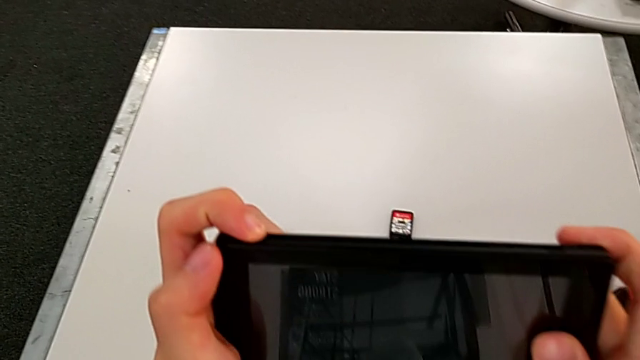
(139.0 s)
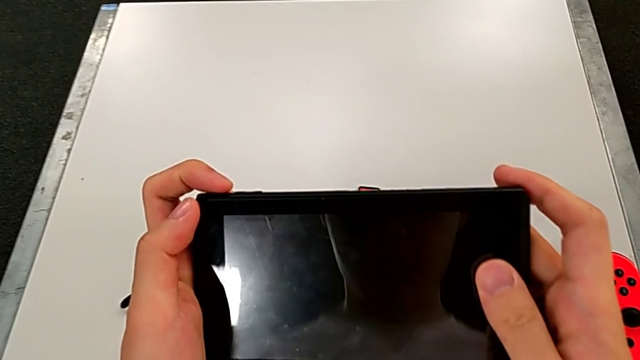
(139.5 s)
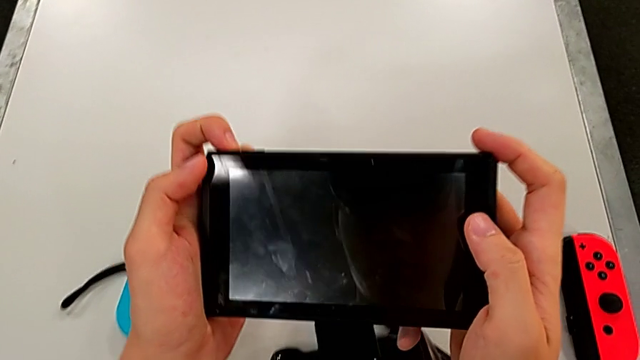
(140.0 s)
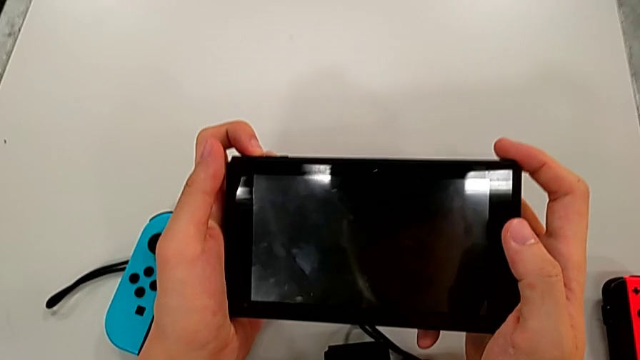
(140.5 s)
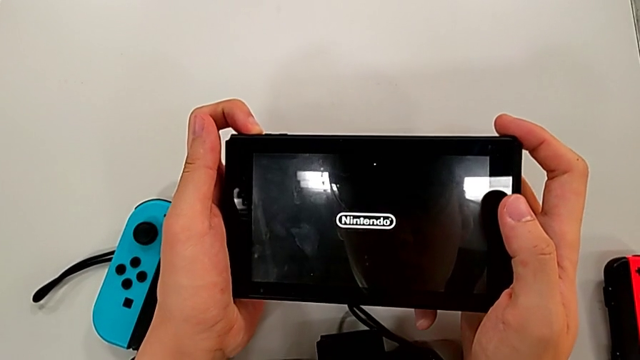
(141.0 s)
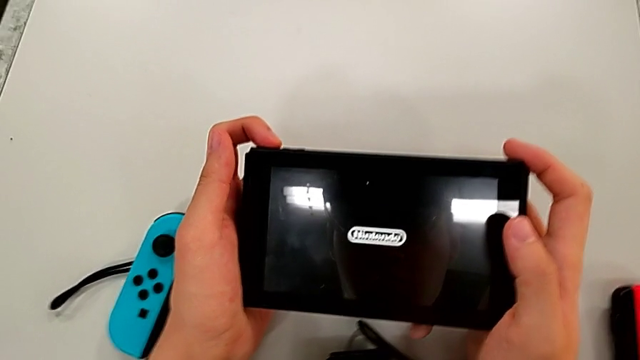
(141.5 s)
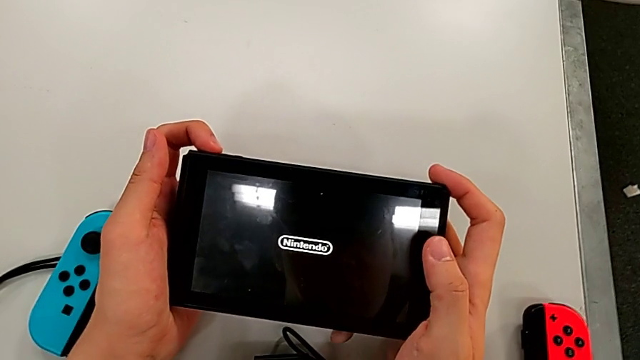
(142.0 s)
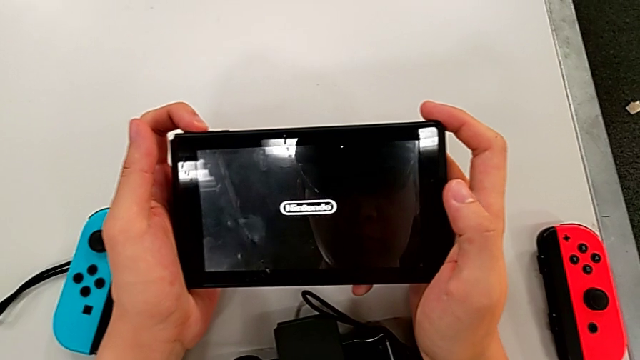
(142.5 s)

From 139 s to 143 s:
The camera wearer turns on the Nintendo Switch. They press the button.

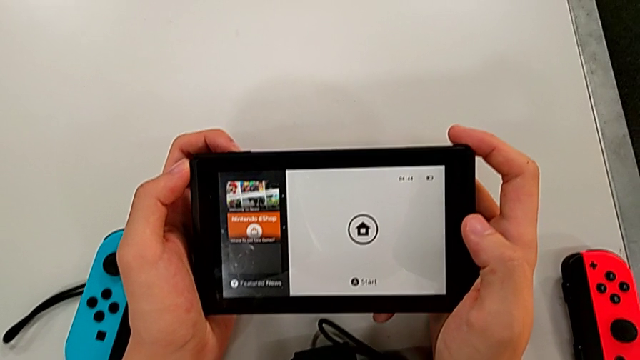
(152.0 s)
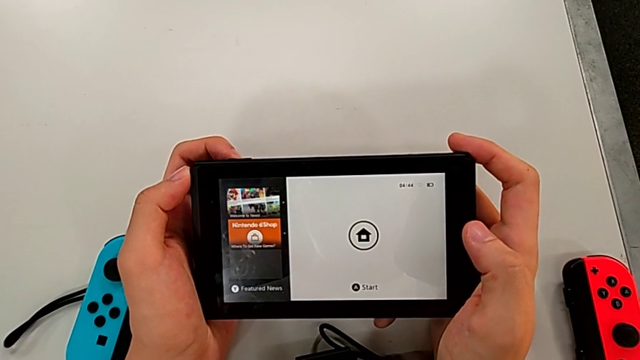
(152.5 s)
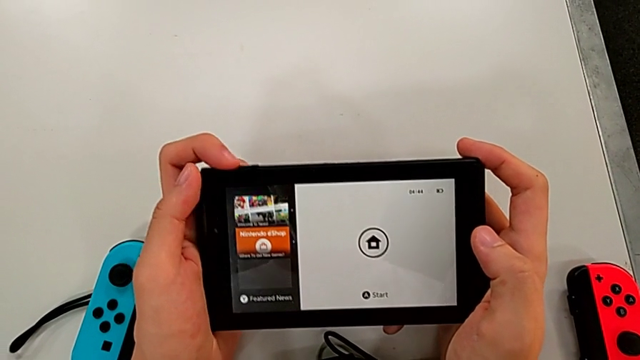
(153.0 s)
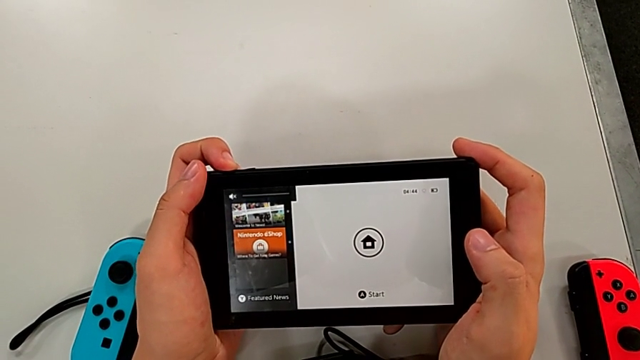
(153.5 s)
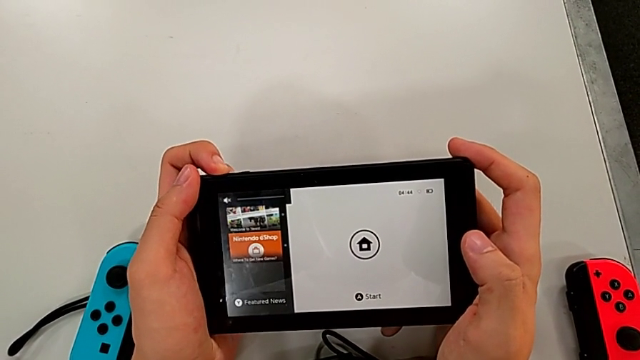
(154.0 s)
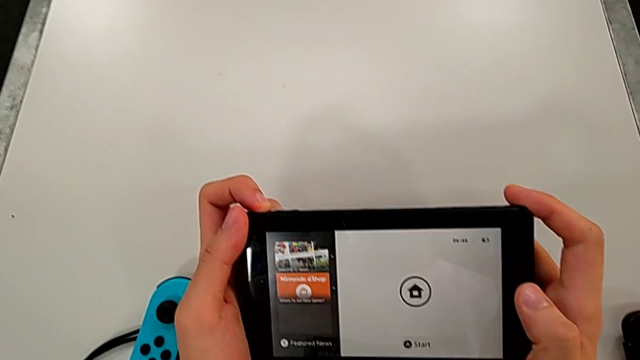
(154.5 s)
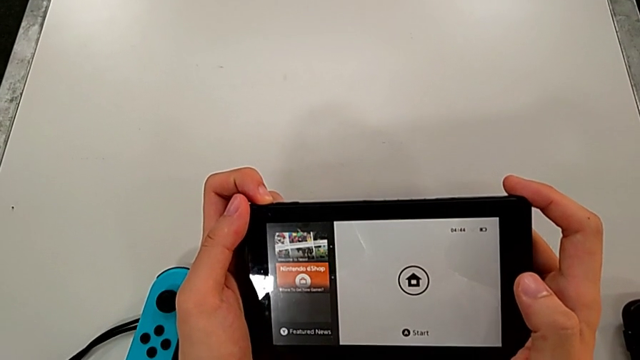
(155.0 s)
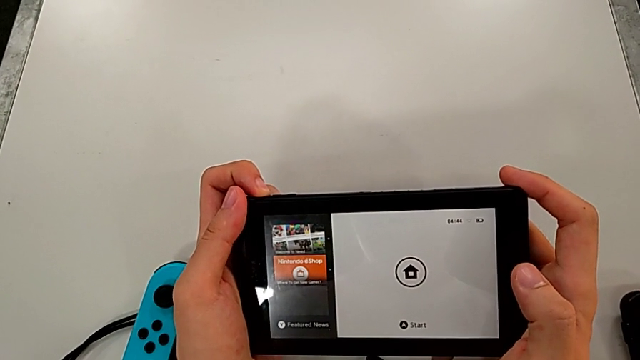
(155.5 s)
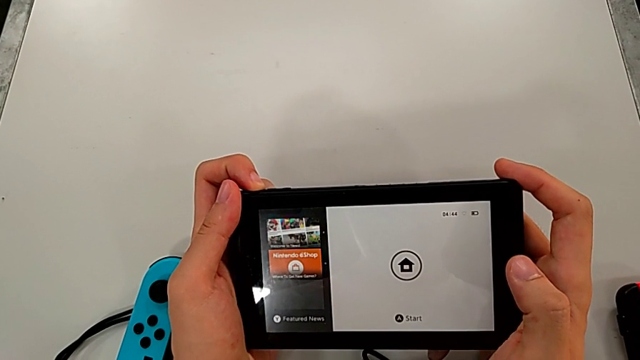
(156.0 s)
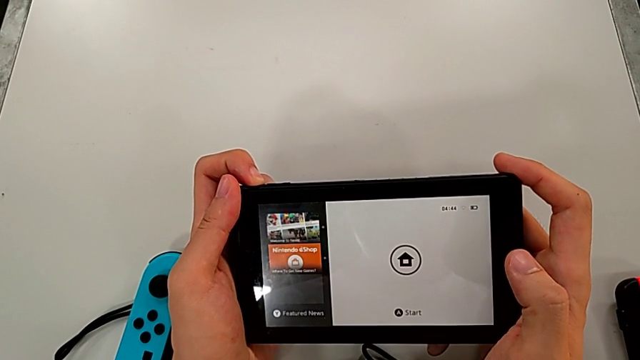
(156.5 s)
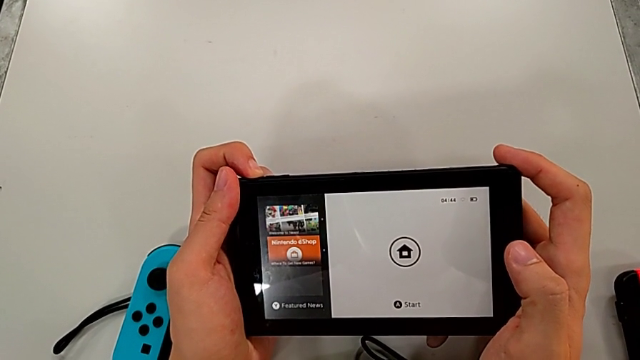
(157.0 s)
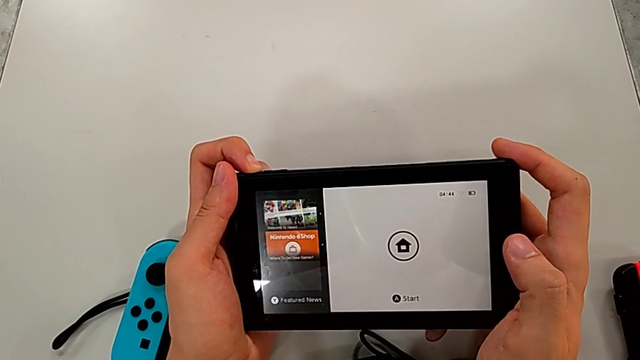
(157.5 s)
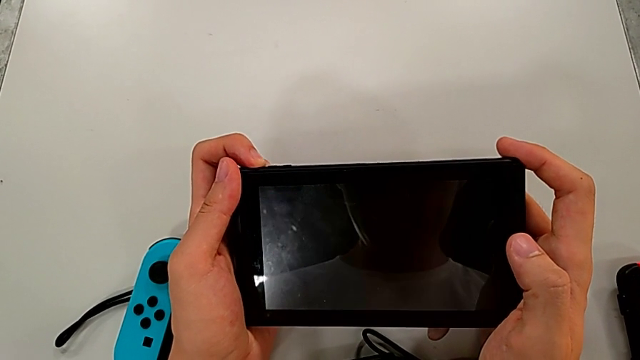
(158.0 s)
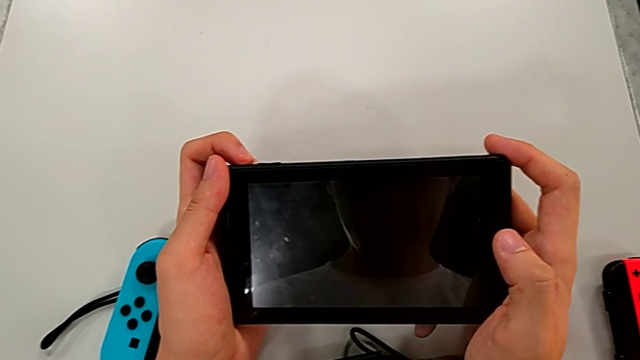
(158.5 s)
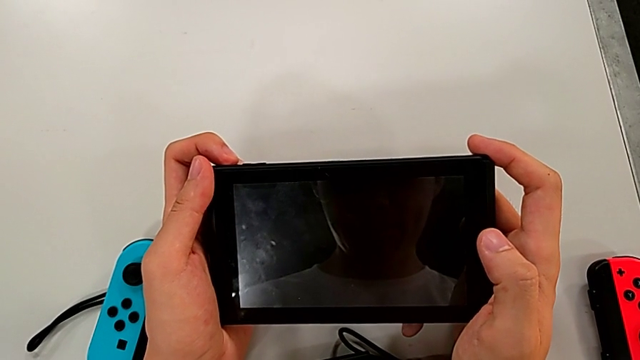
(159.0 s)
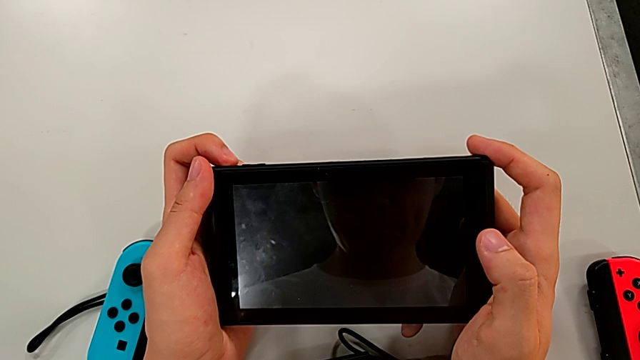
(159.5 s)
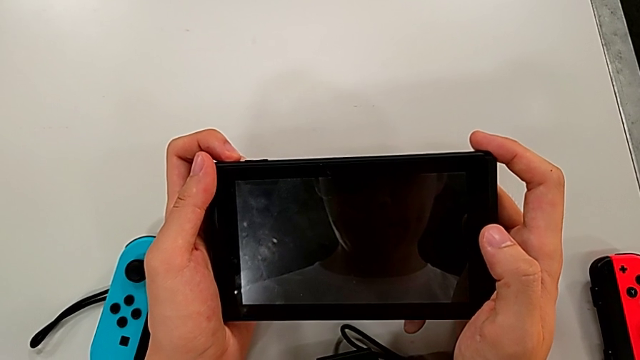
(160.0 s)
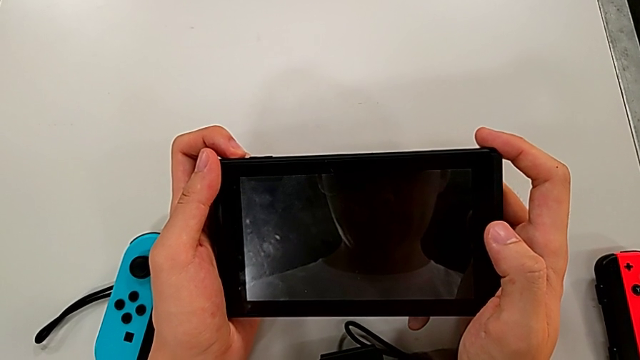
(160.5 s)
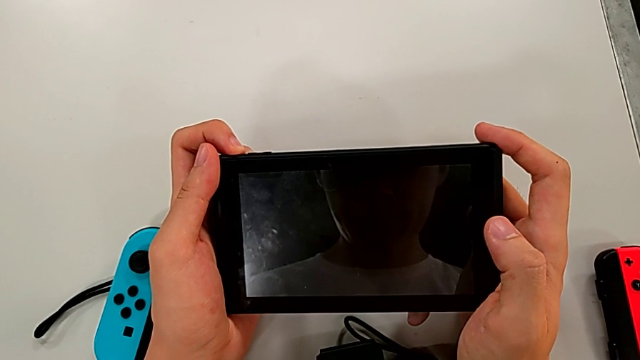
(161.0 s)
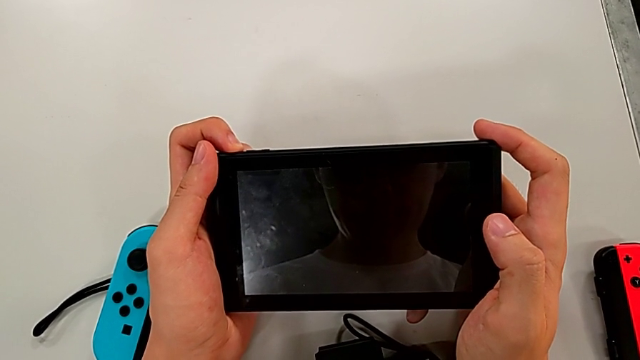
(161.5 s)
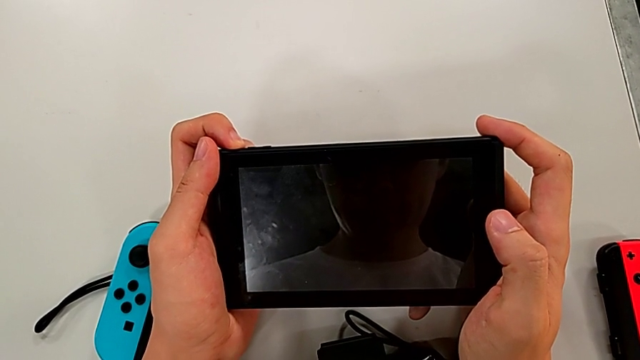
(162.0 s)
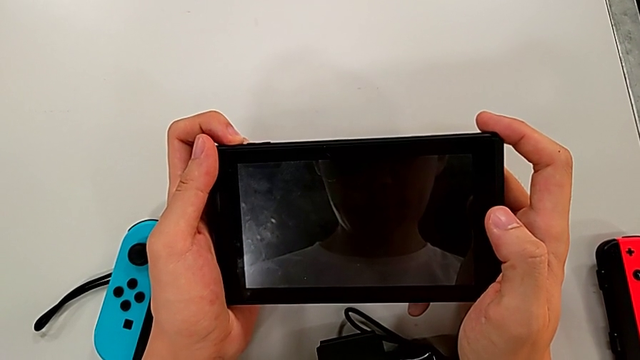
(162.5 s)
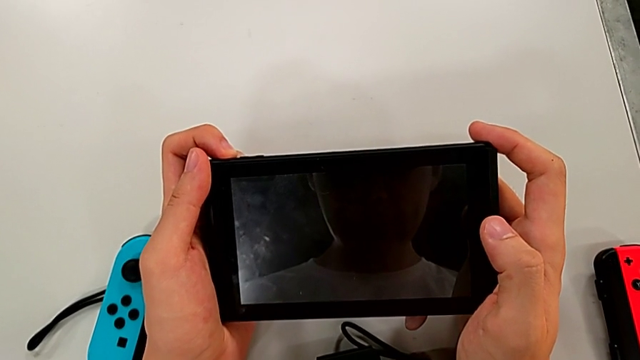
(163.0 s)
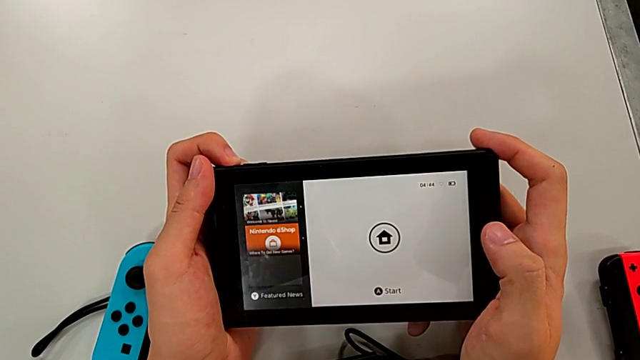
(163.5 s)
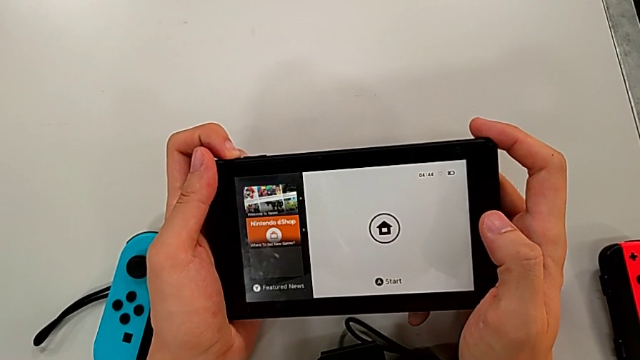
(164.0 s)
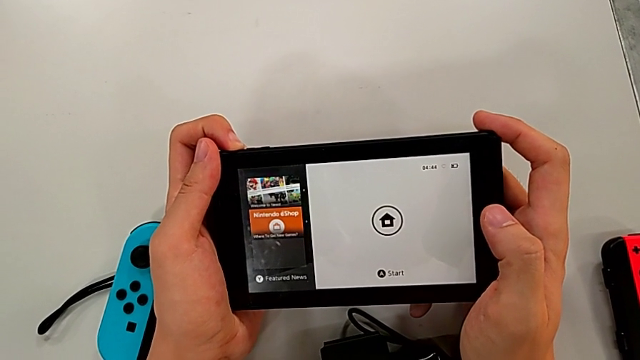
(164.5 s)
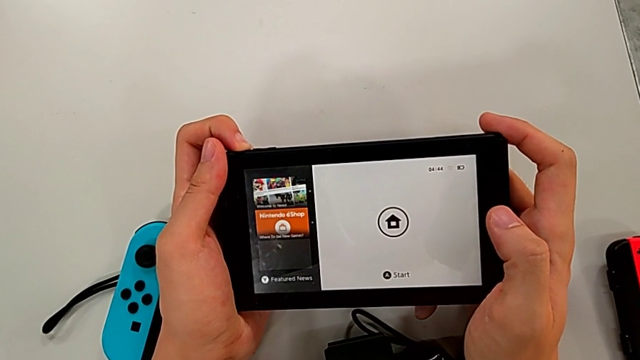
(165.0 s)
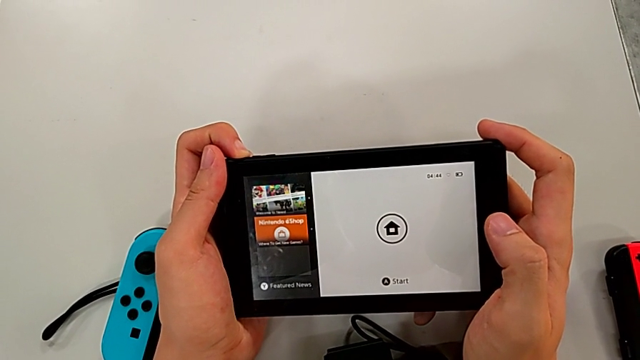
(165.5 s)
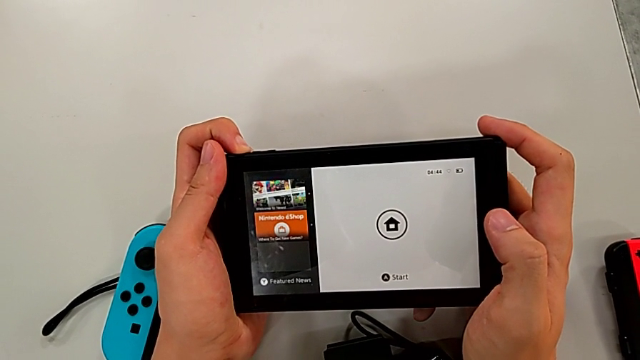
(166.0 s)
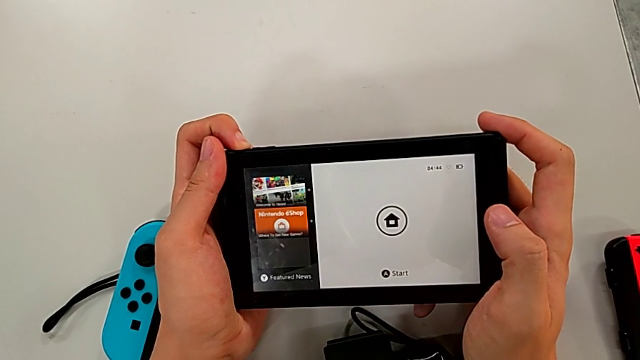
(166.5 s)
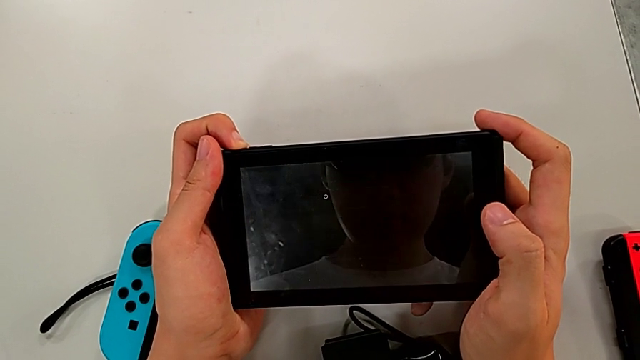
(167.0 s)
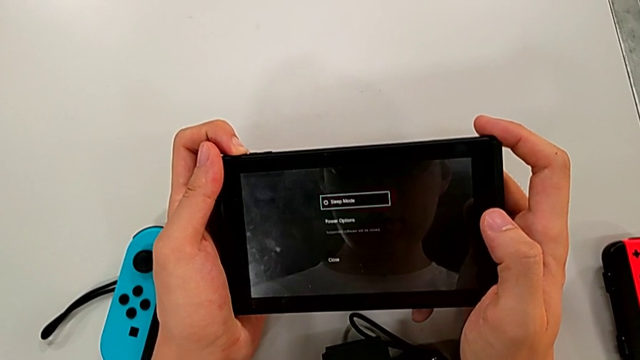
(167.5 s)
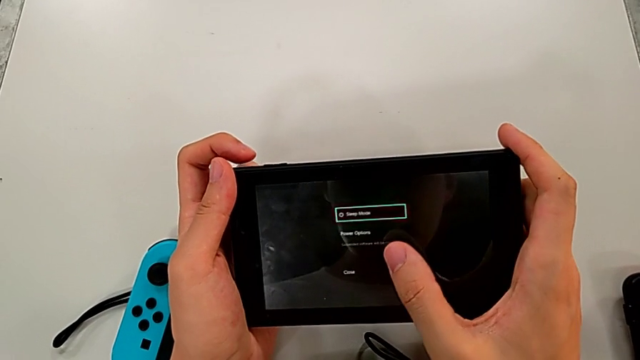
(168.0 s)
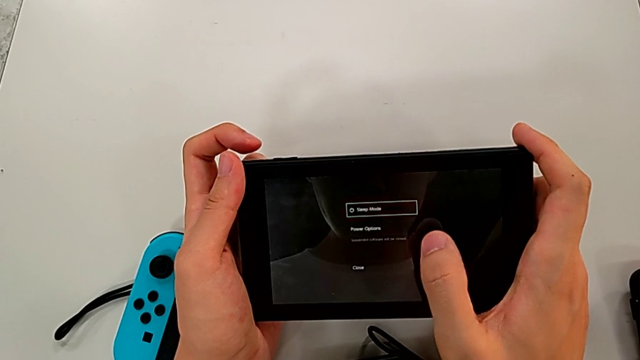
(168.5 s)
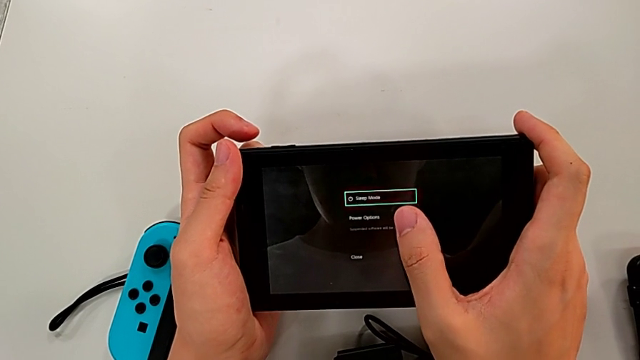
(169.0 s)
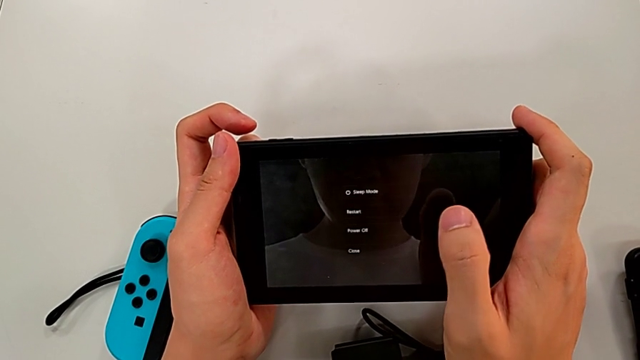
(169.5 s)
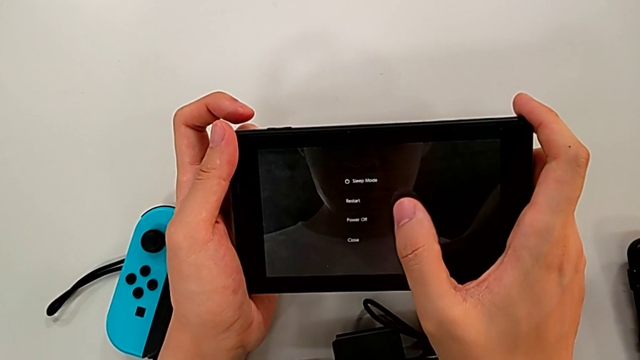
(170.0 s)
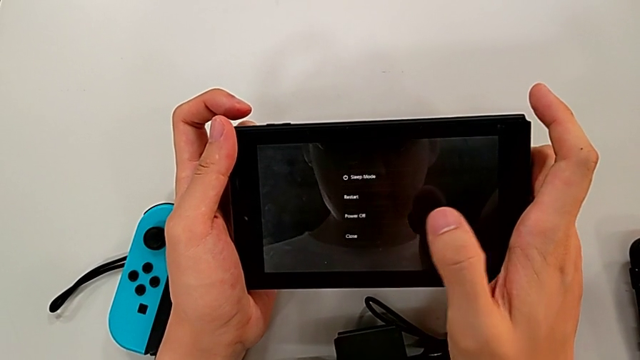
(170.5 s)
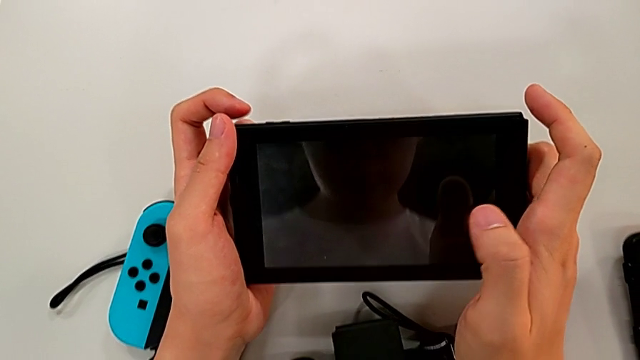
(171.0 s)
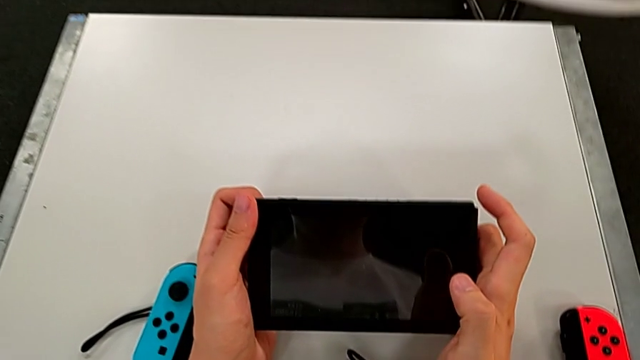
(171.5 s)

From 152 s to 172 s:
The camera wearer turns off their Nintendo Switch. They press the button, hold the Nintendo Switch, press the button and press the touch screen.
